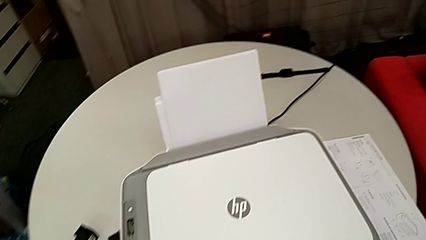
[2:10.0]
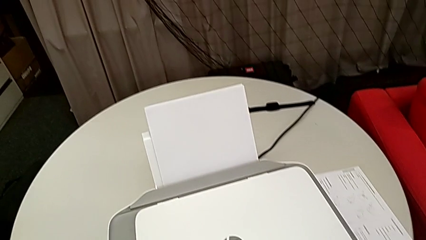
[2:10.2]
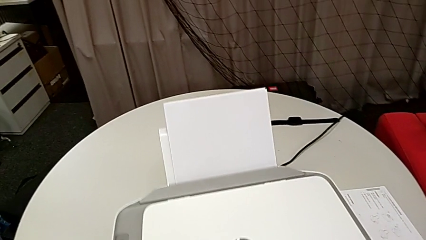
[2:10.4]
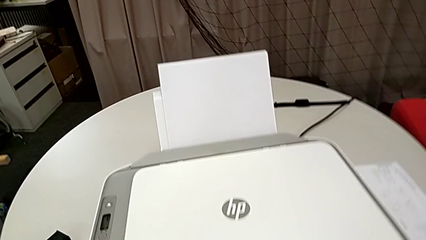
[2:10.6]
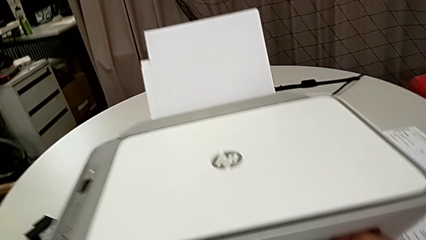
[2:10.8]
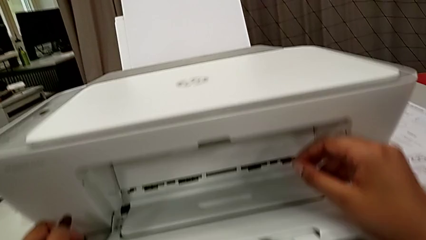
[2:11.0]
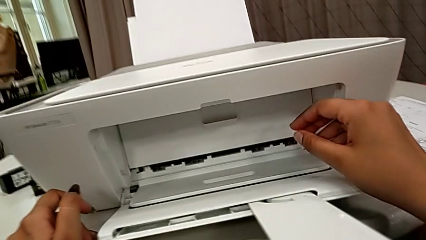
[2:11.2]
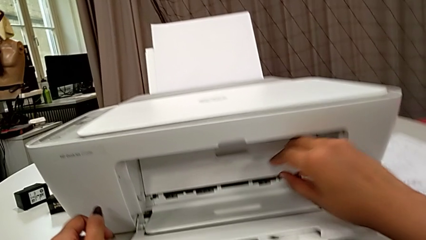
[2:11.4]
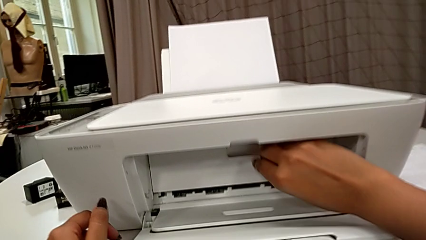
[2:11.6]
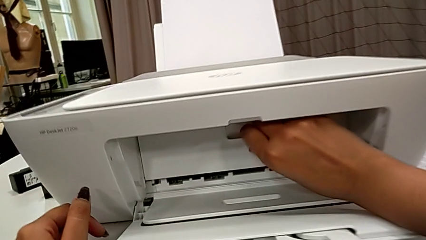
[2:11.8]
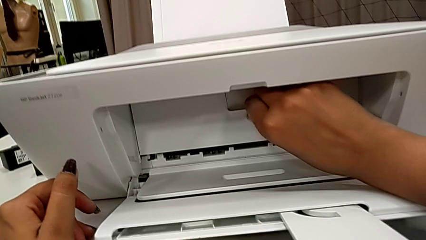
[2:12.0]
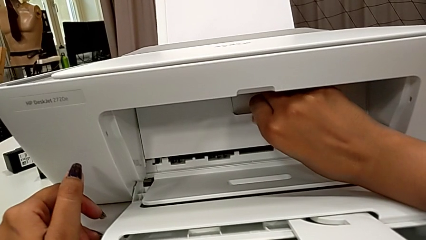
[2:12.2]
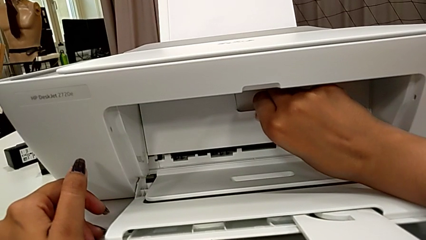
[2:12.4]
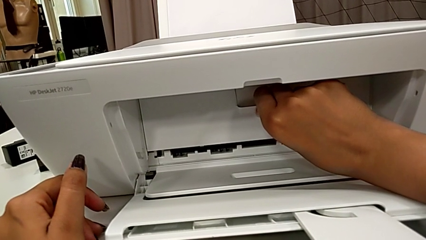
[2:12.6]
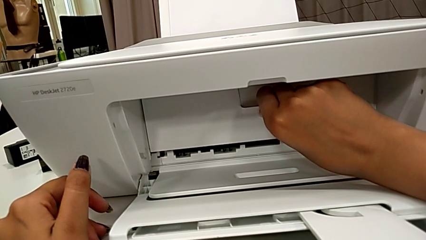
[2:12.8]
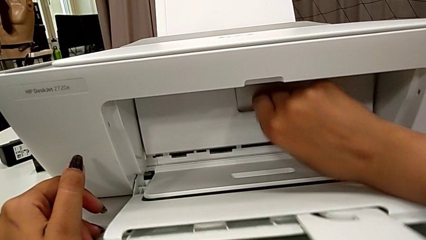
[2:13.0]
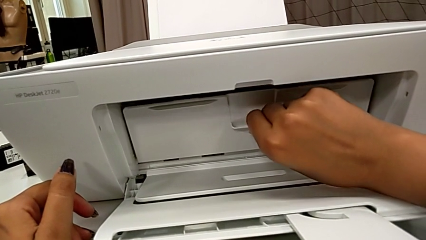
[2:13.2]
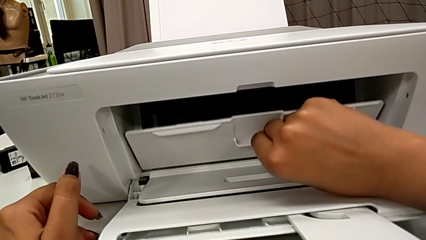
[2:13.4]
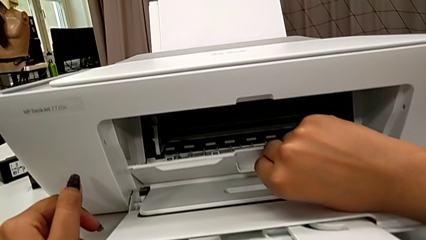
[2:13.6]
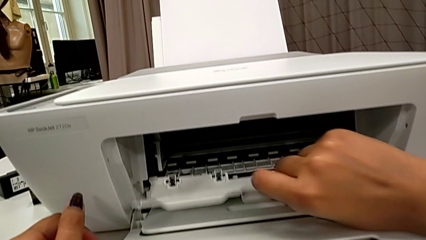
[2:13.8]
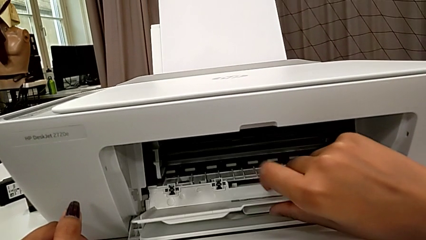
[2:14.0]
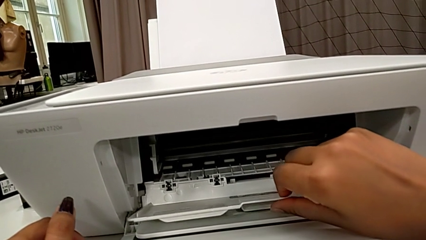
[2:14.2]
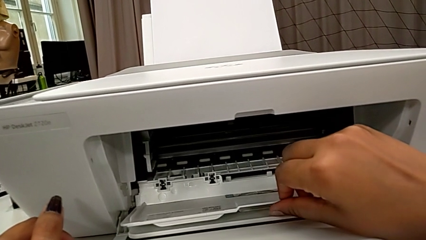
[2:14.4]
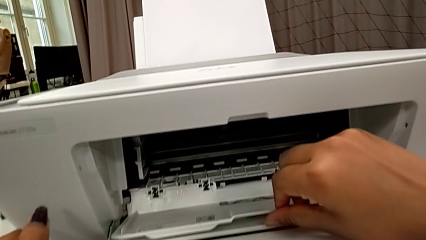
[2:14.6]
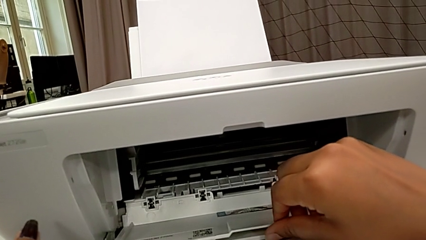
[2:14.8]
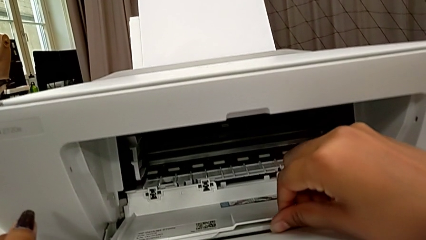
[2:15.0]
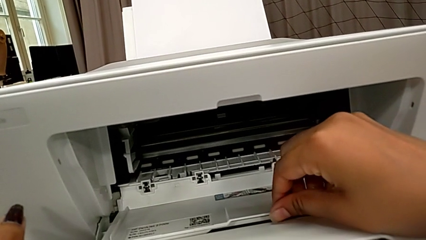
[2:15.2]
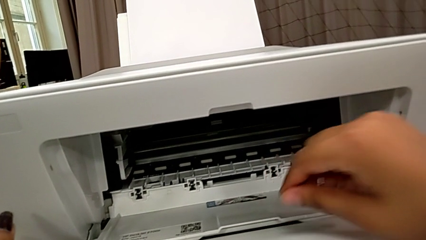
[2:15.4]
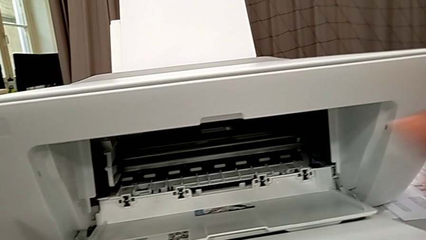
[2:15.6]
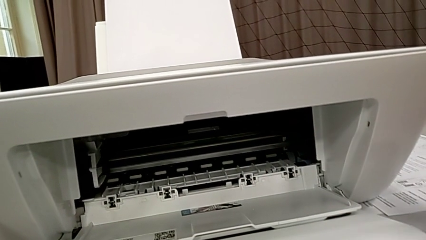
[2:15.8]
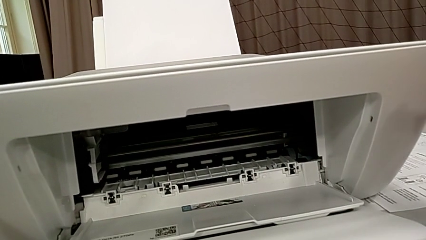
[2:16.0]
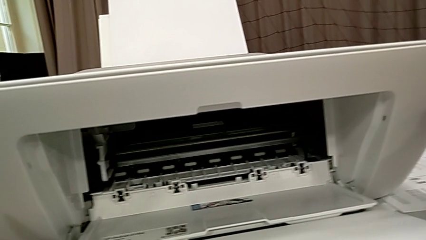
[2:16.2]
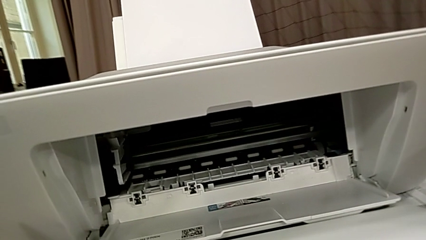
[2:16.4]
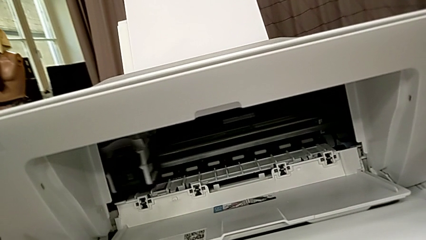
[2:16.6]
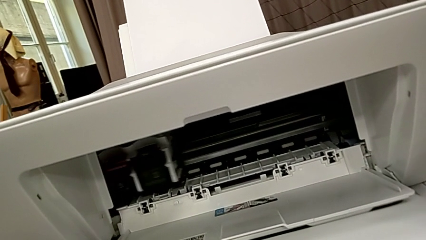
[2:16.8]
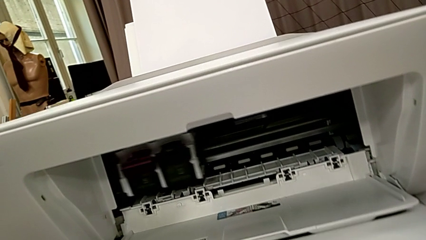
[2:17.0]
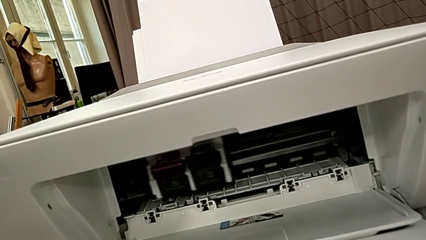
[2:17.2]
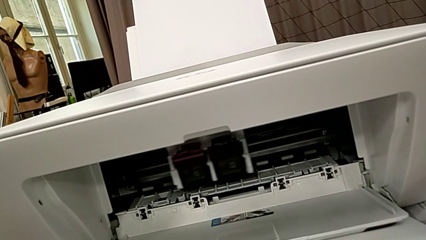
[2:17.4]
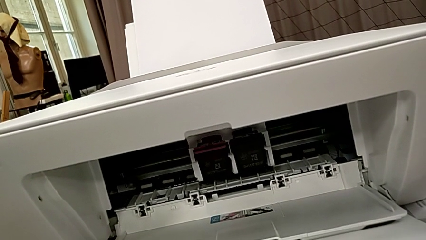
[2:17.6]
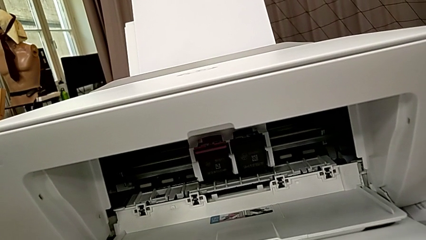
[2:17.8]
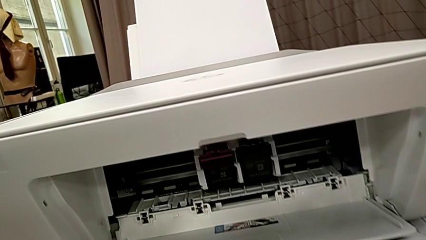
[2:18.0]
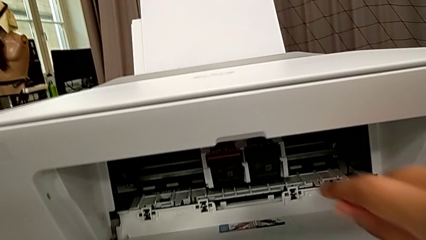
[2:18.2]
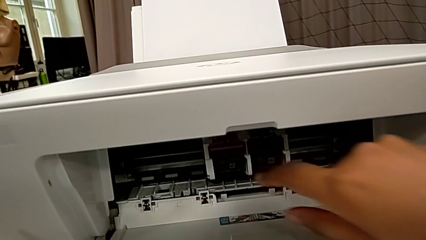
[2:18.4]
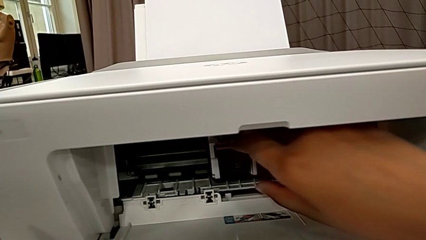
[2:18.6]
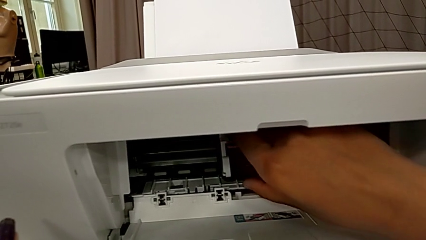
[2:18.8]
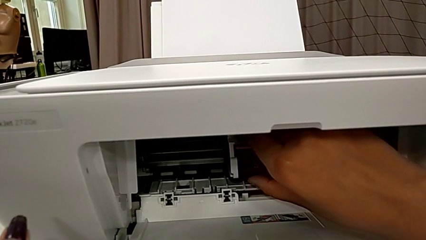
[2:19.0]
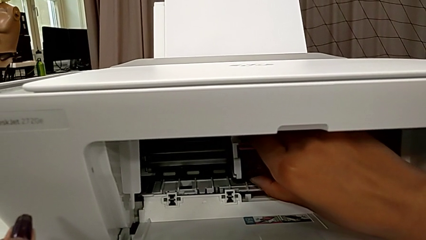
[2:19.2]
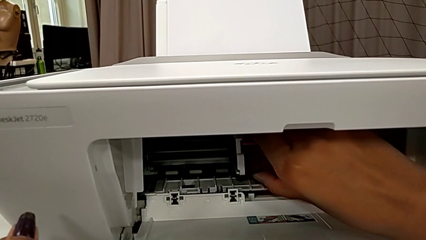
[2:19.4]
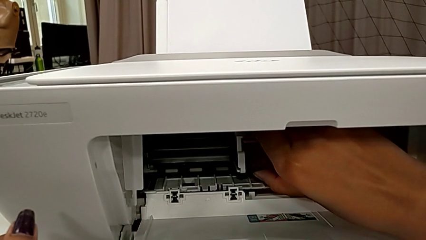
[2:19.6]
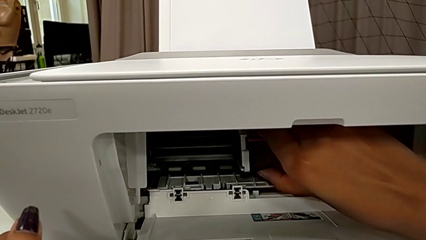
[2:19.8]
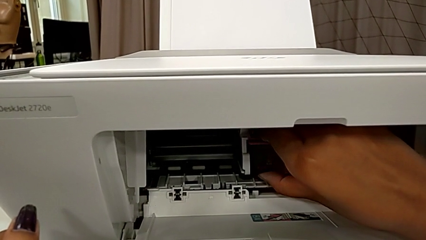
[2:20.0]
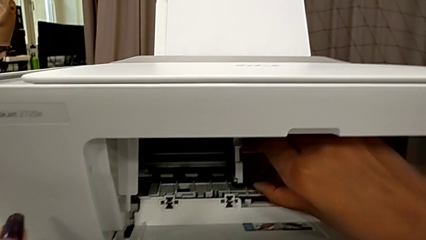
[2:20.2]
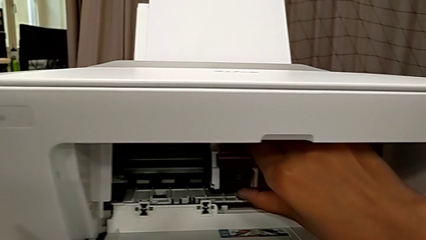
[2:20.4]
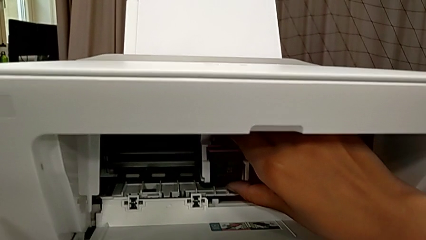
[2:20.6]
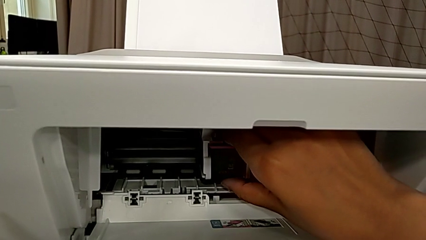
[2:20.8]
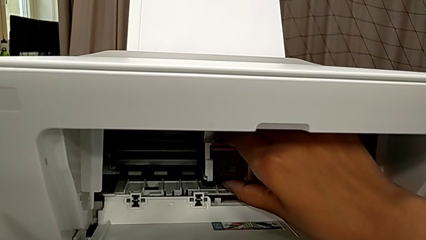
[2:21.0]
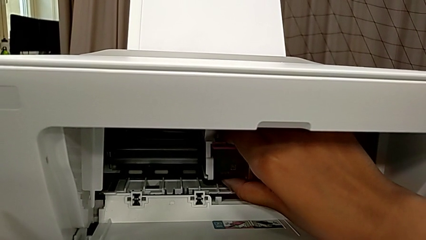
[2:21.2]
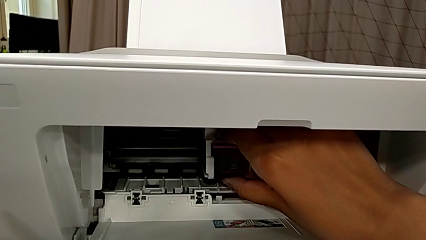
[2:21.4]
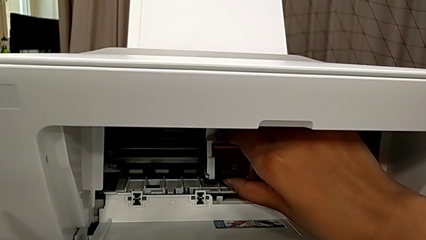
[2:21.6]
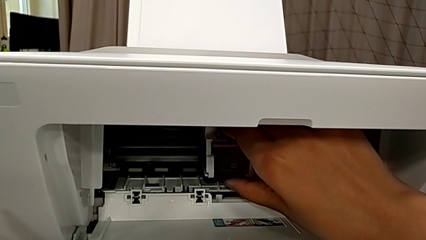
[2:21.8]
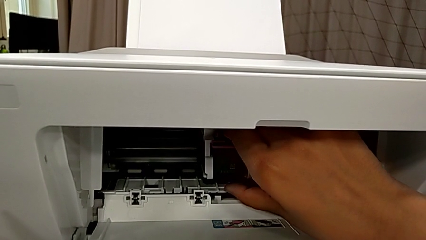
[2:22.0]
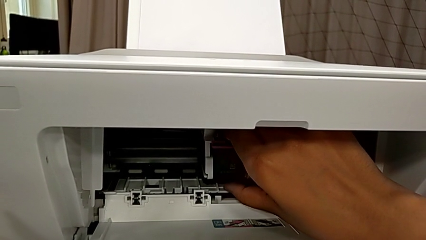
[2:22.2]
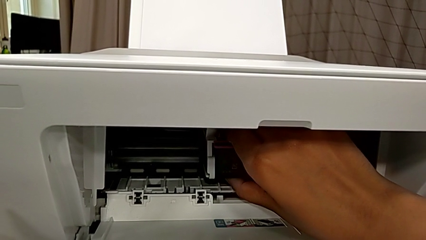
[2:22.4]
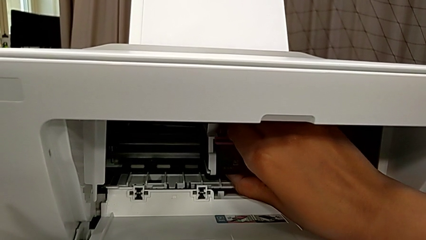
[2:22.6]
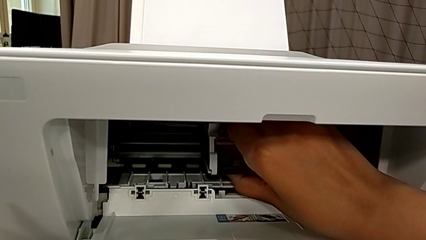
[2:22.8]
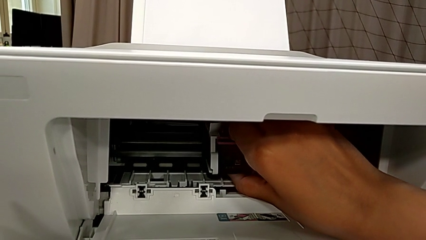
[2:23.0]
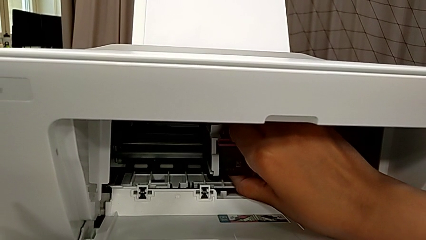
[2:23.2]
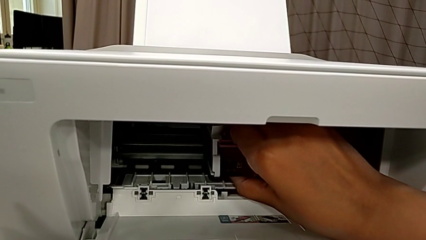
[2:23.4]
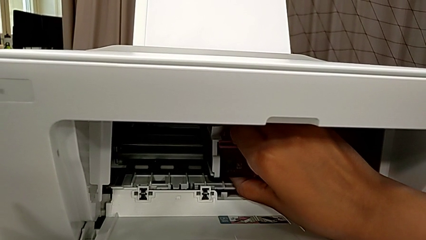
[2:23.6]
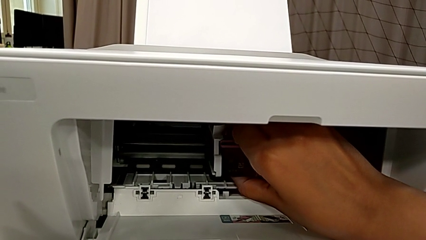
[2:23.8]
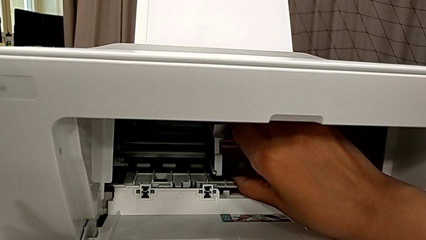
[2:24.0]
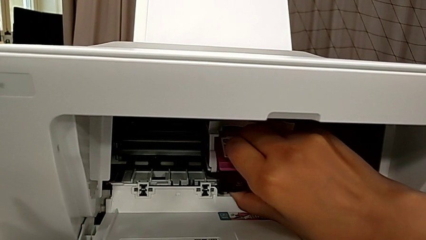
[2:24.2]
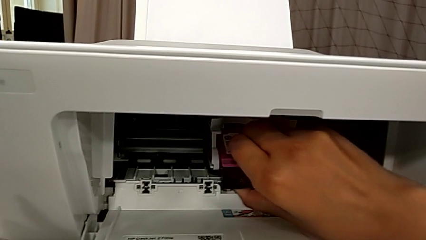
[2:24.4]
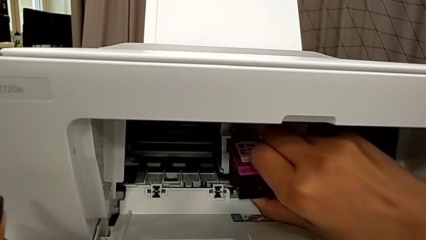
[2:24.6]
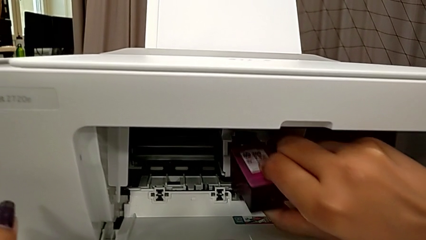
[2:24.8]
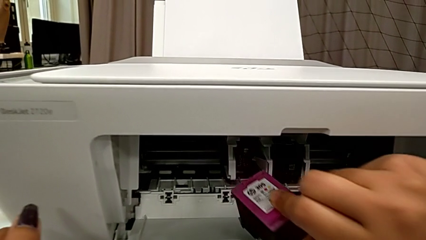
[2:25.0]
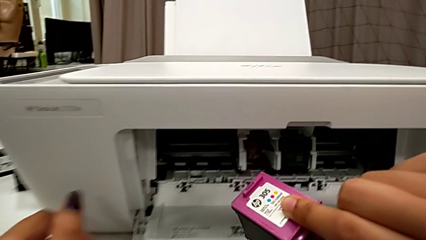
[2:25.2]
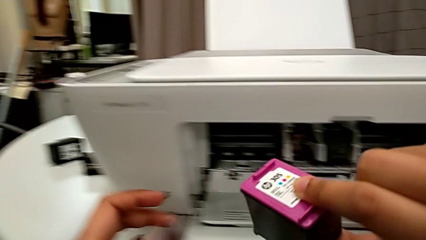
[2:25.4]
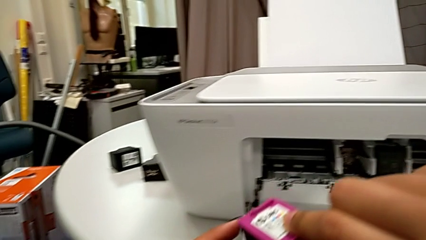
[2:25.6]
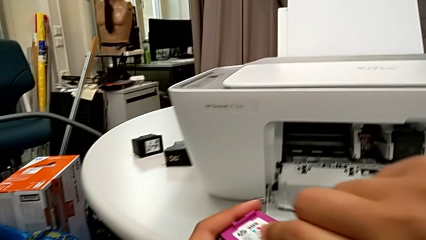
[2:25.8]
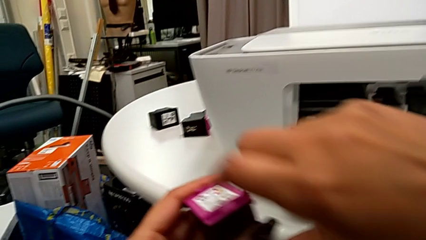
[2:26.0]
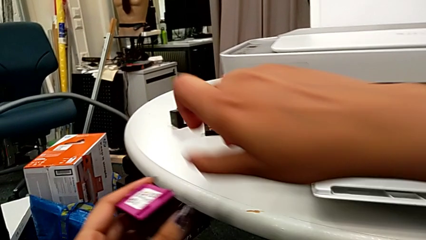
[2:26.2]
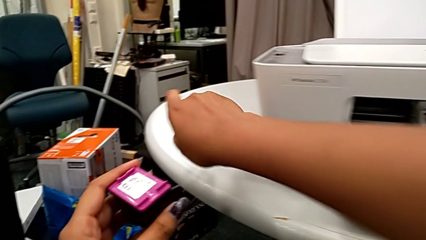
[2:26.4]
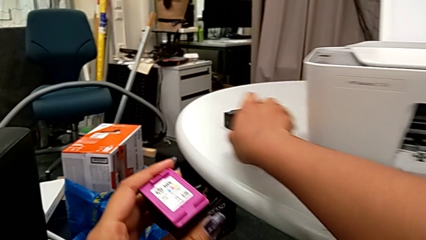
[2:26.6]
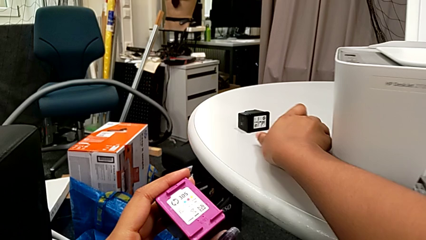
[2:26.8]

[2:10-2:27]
The camera wearer is exchanging an ink cartridge of a certain color. They grab the cartridge gate, open it, grab the color ink cartridge, pull it, push it and withdraw the old ink cartridge.
